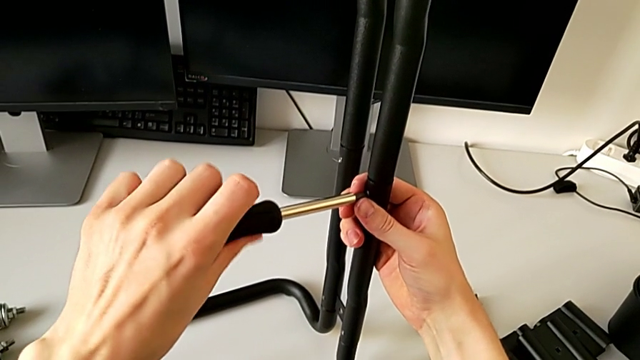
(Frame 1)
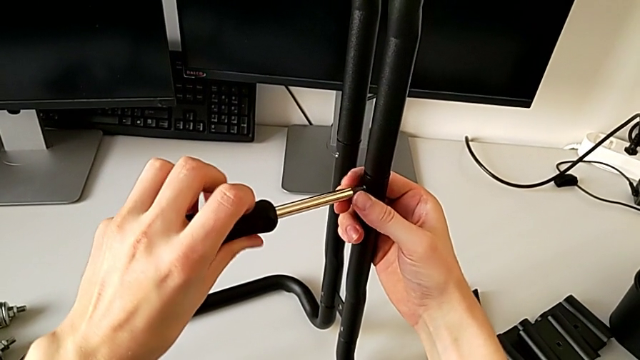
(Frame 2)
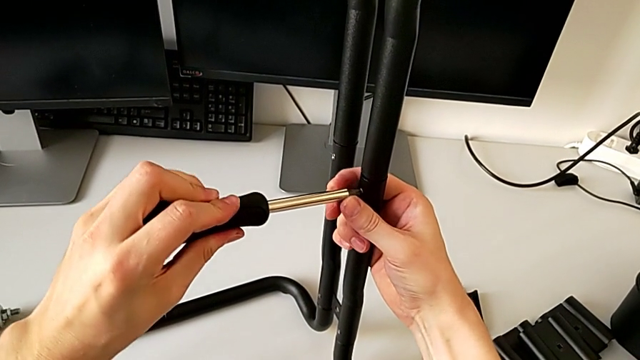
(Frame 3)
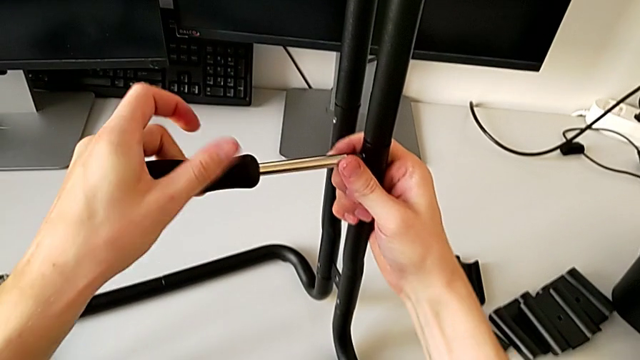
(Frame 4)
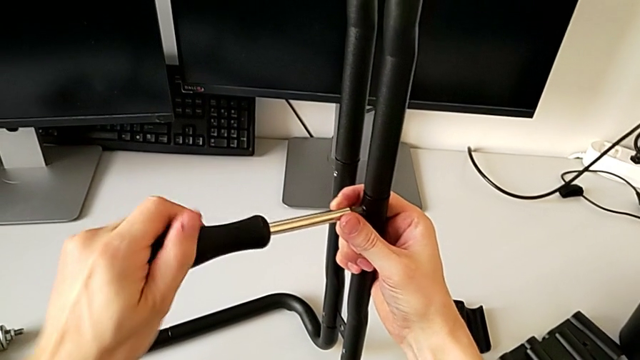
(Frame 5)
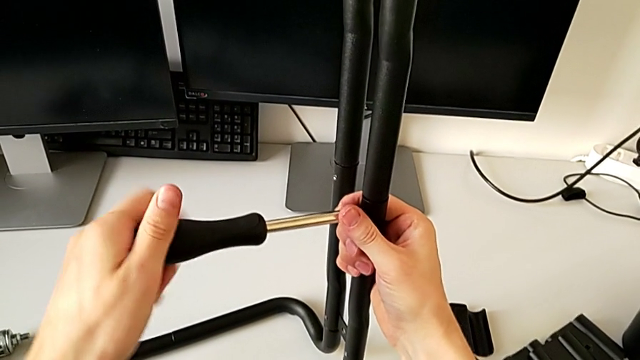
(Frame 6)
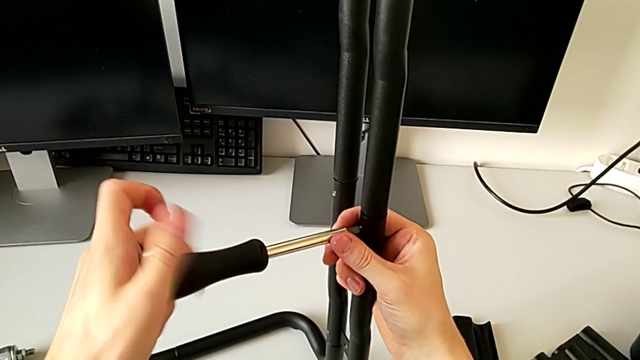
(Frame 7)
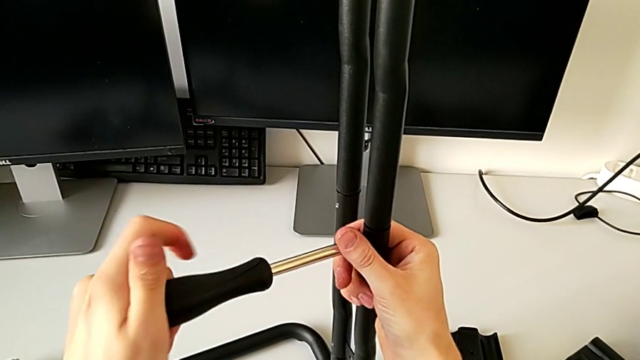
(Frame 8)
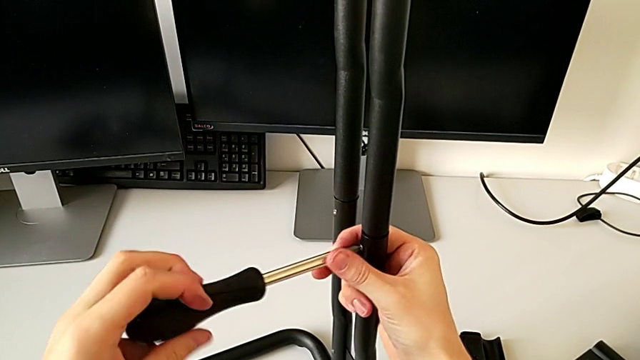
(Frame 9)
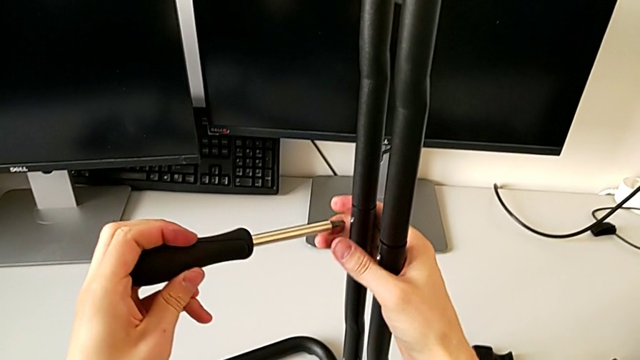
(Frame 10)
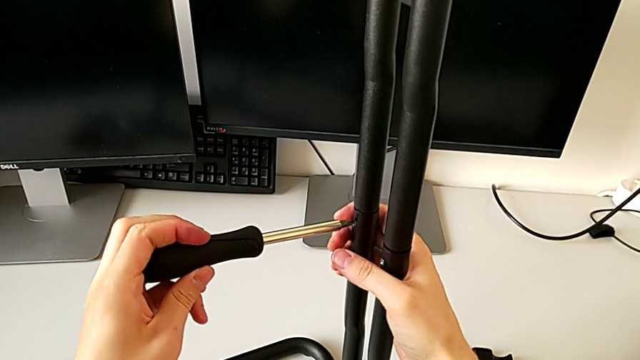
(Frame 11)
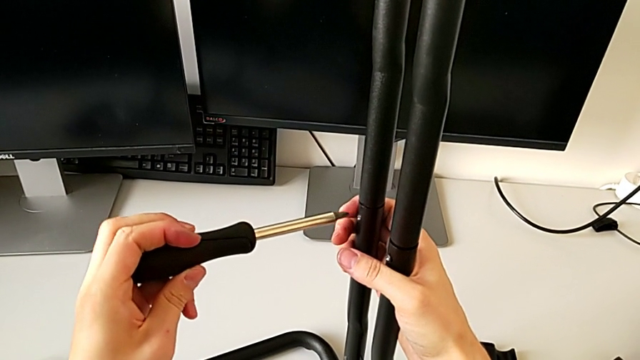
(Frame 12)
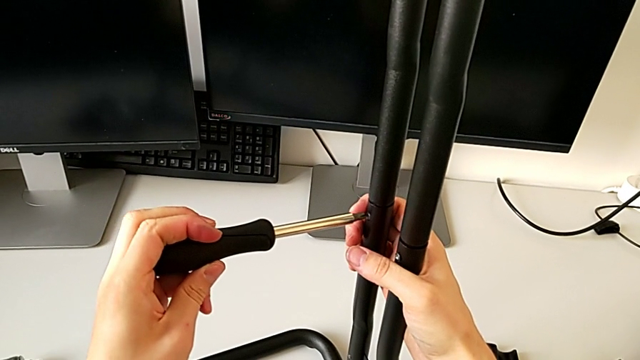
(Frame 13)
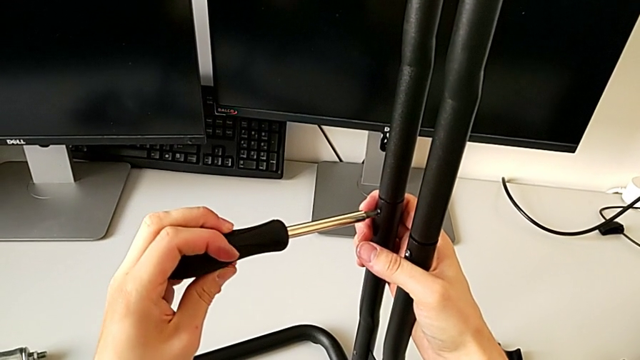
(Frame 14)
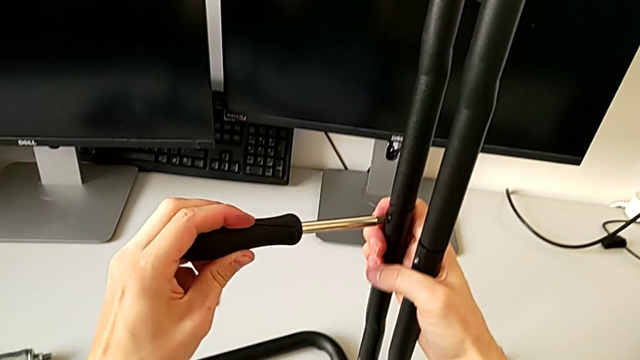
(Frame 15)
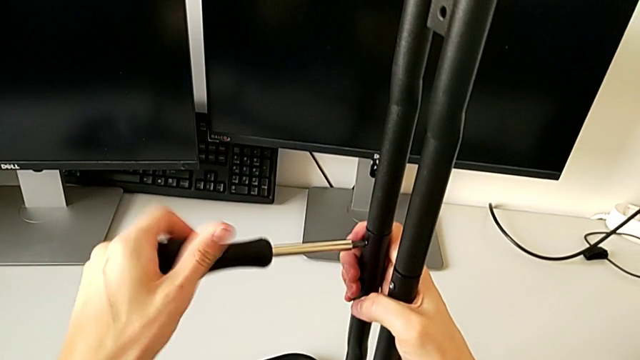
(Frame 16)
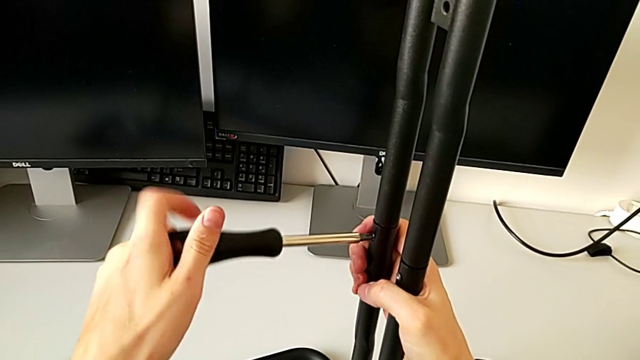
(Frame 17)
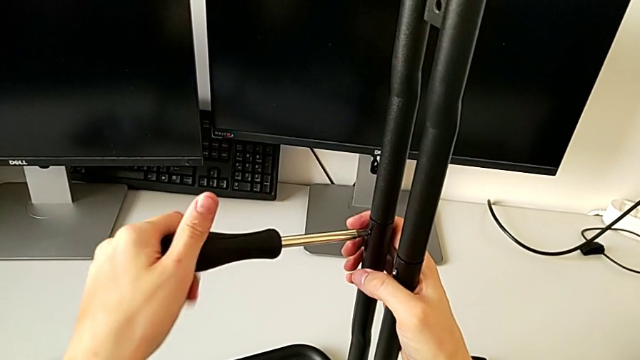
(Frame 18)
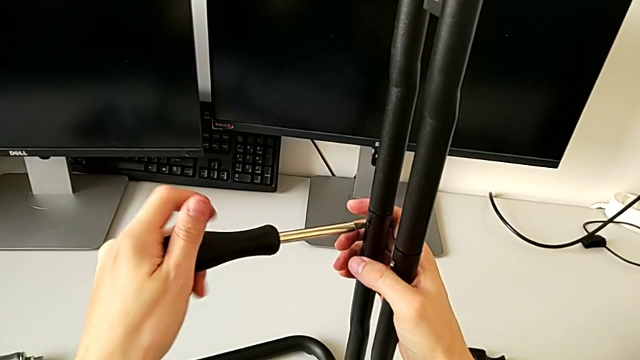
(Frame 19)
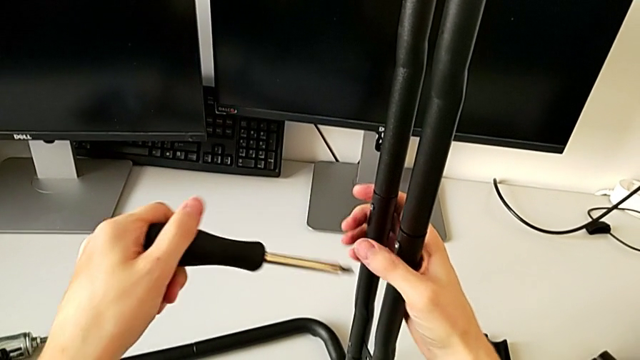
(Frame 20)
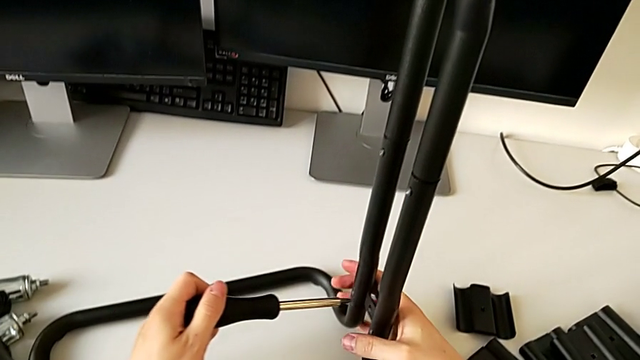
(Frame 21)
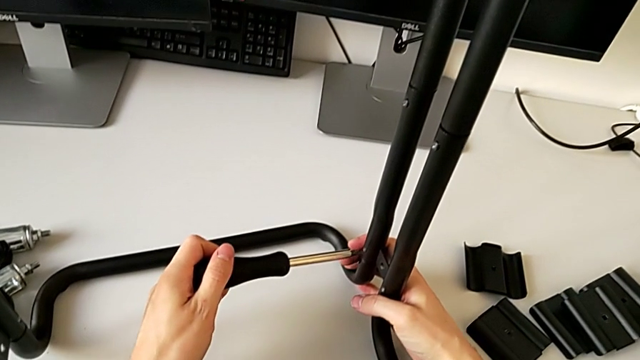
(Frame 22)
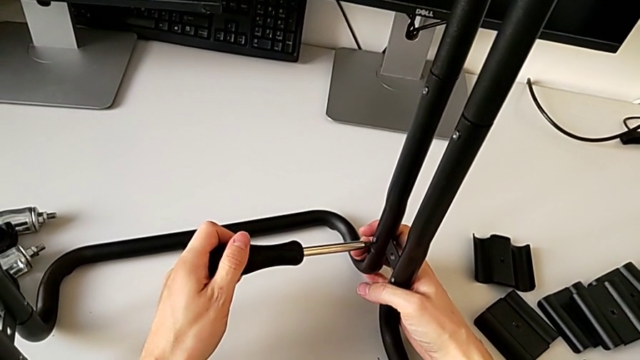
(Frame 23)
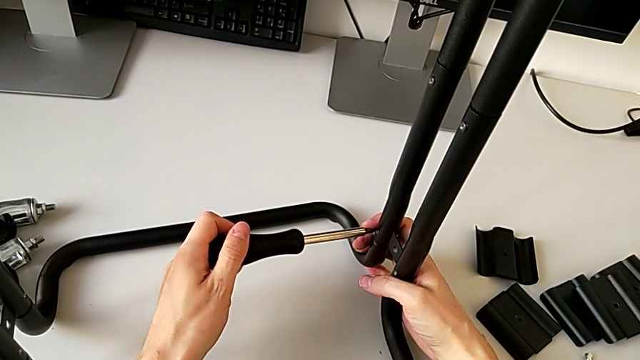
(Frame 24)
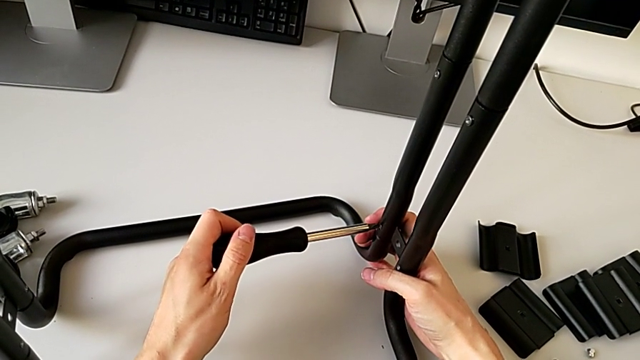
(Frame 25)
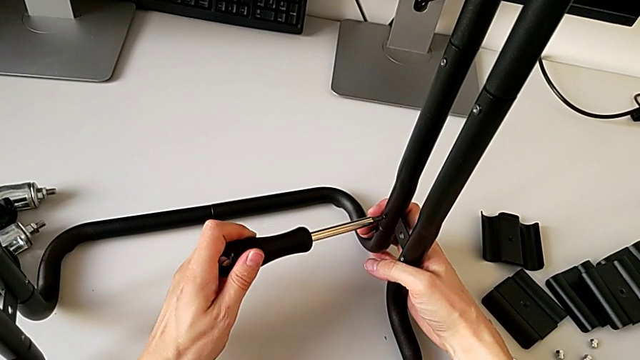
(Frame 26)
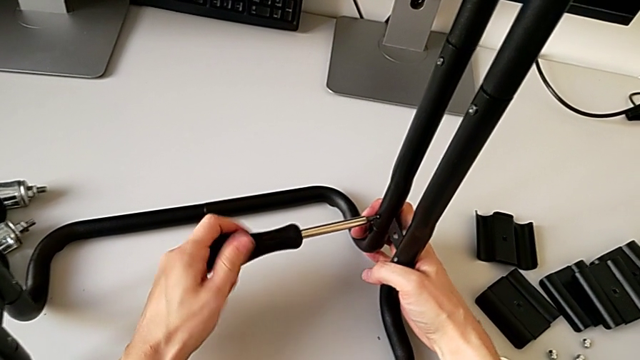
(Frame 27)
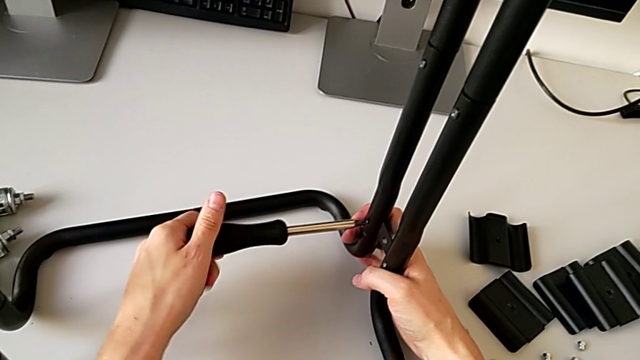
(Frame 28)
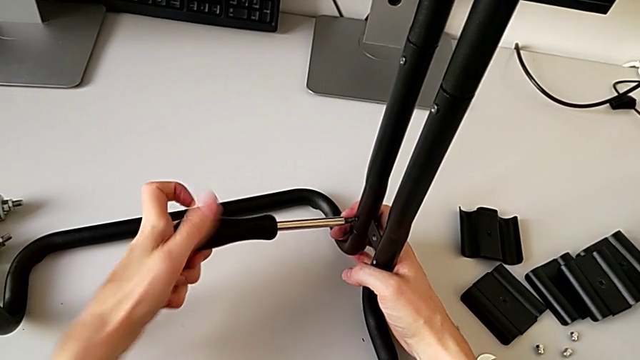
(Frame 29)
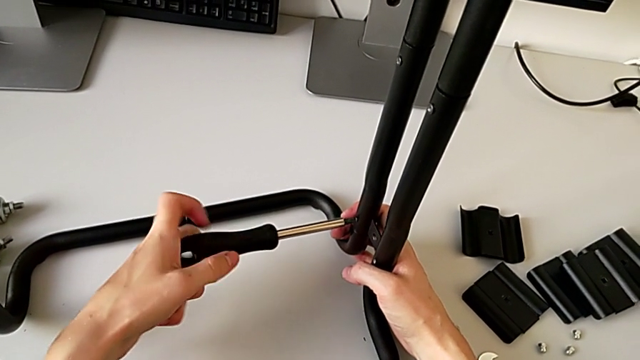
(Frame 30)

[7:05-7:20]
The camera wearer is loosening the screws of the side bars. They unscrew the hexagon cap nut, withdraw the screwdriver, insert it, unscrew the screw, withdraw the screwdriver, insert it and unscrew the screw.

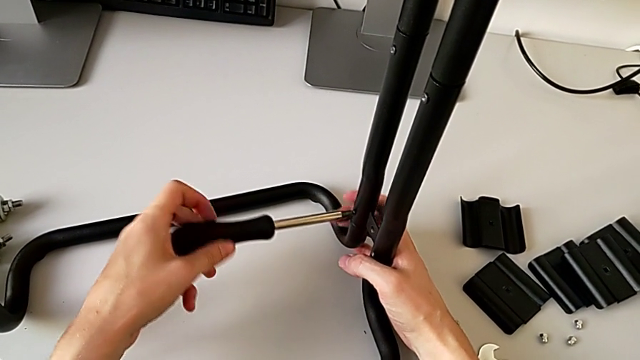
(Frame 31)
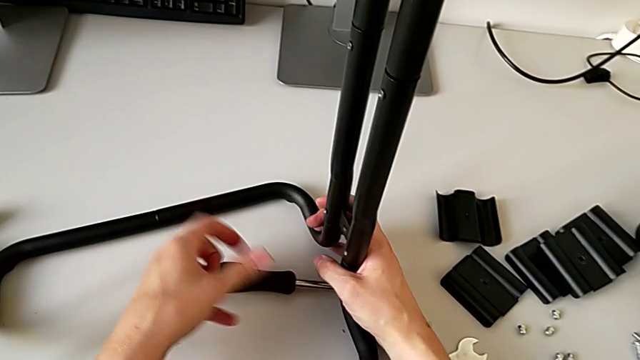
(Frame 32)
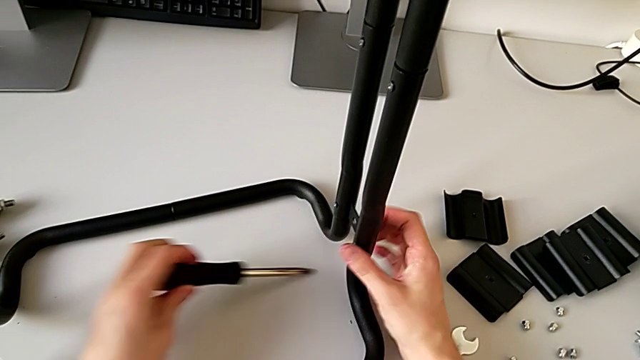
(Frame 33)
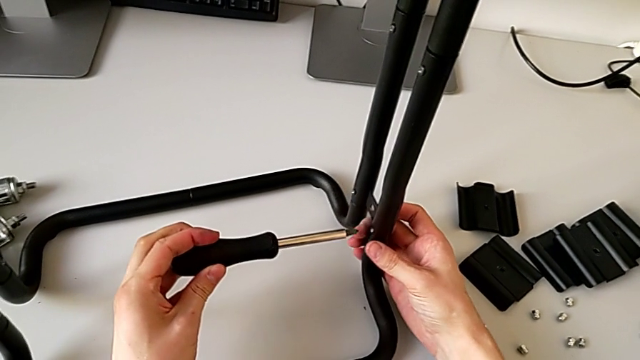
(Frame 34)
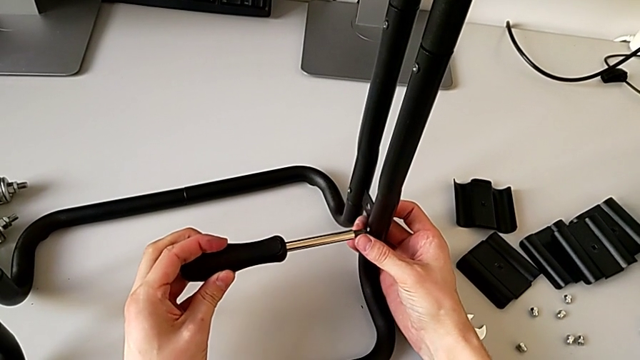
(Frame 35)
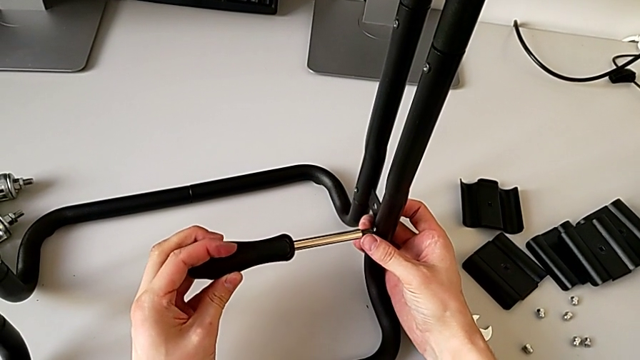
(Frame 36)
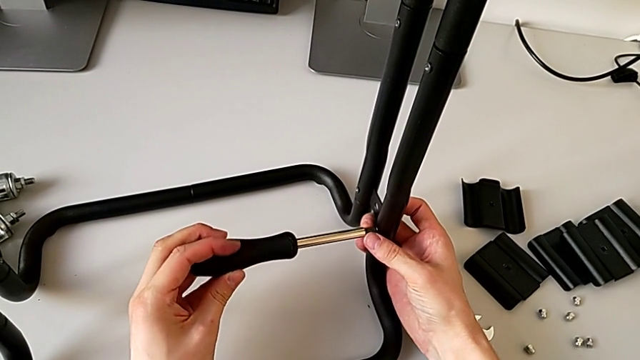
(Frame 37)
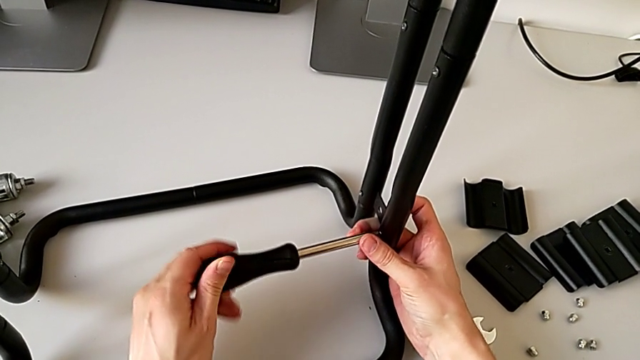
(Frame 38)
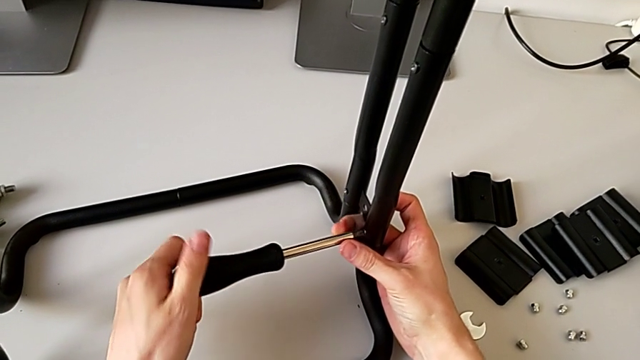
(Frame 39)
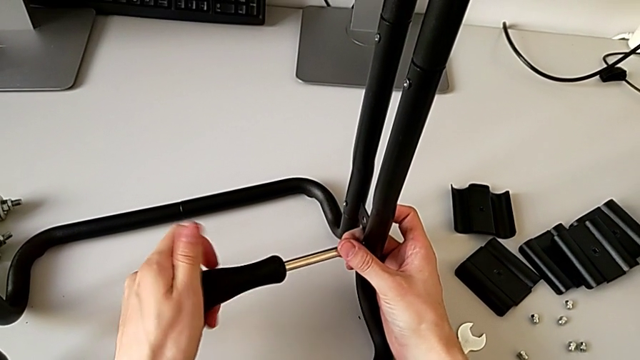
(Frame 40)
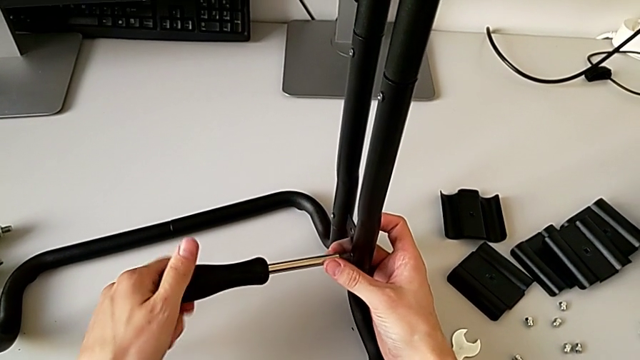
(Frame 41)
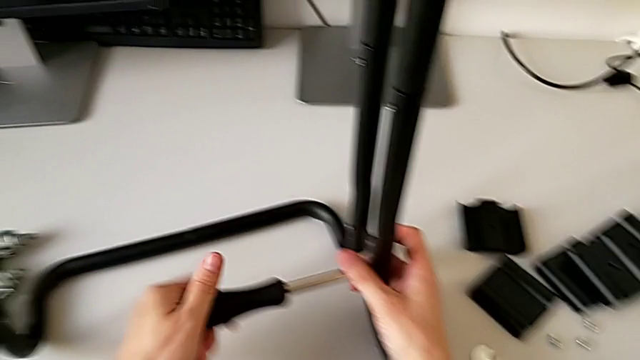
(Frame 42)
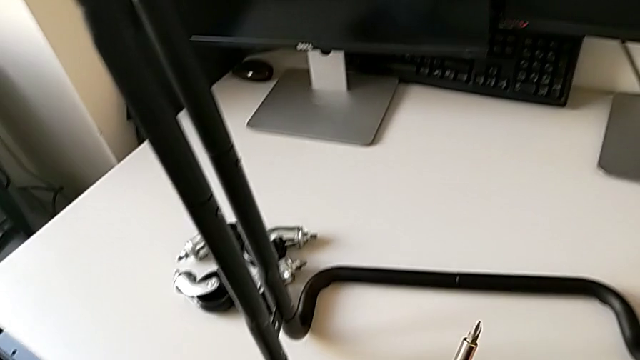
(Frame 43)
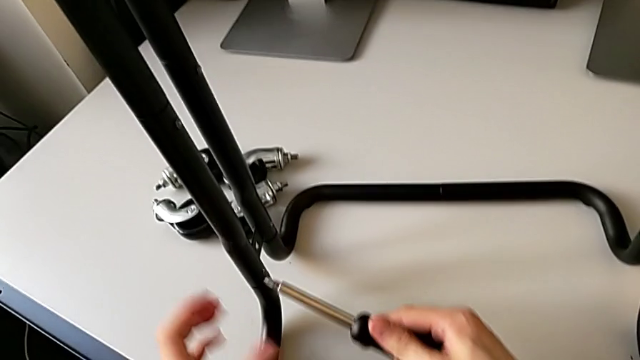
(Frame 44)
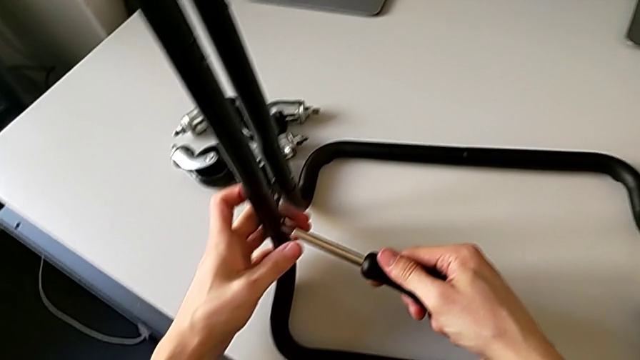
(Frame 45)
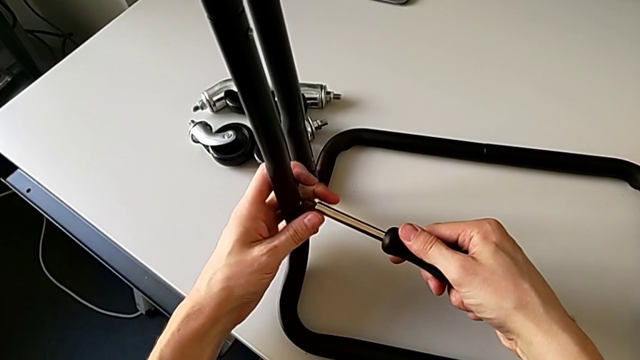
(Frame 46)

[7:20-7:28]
The camera wearer is loosening the screws of the side bars. They wrongly drop the screwdriver, grab it, insert it, unscrew it, withdraw it and insert it.
